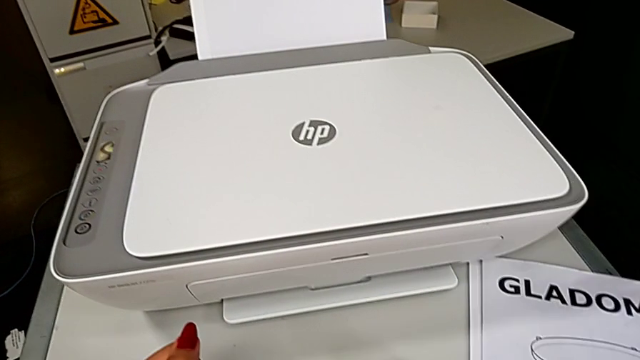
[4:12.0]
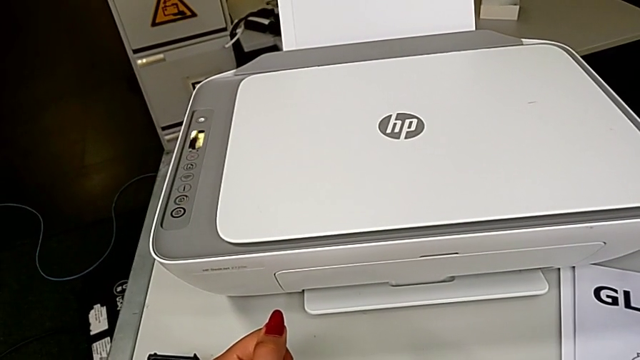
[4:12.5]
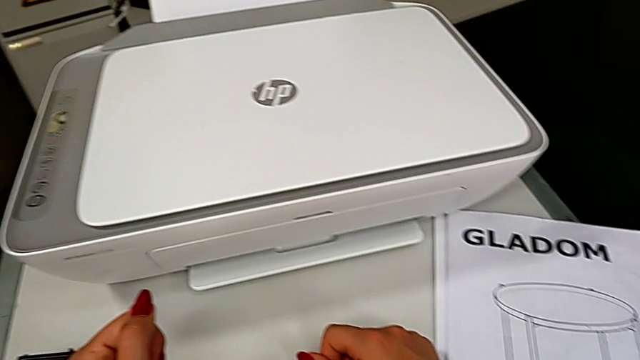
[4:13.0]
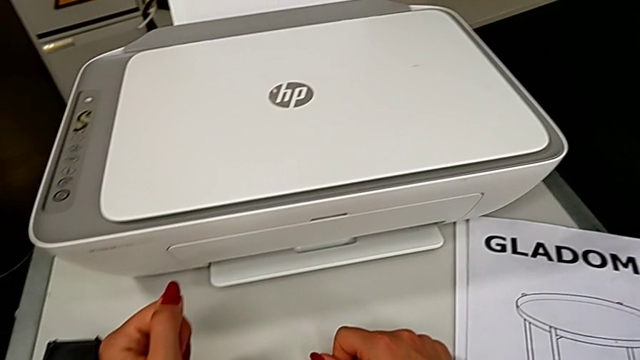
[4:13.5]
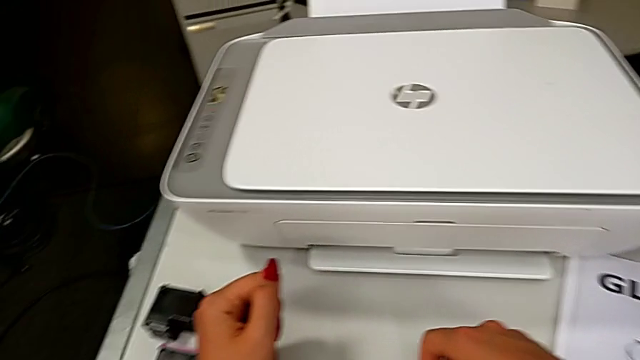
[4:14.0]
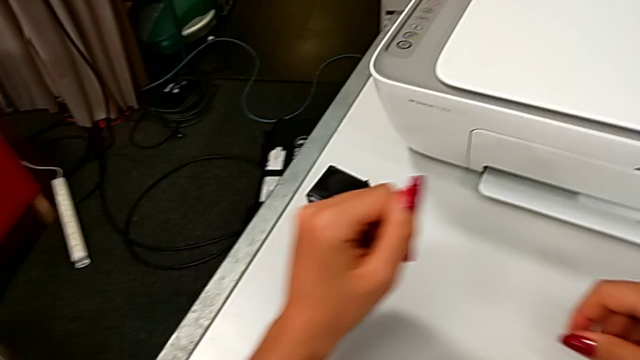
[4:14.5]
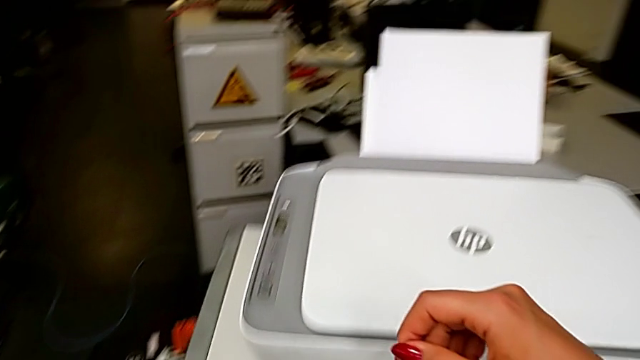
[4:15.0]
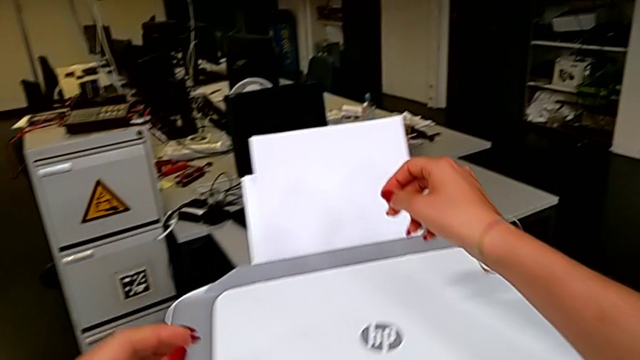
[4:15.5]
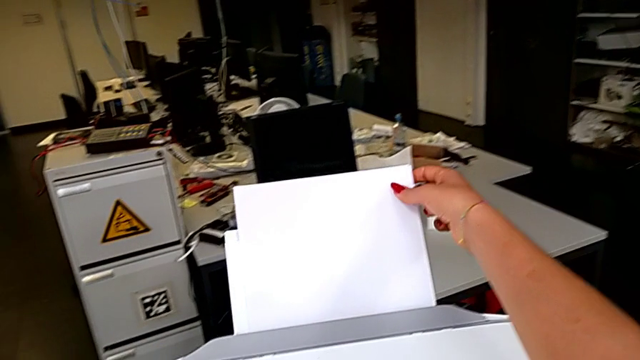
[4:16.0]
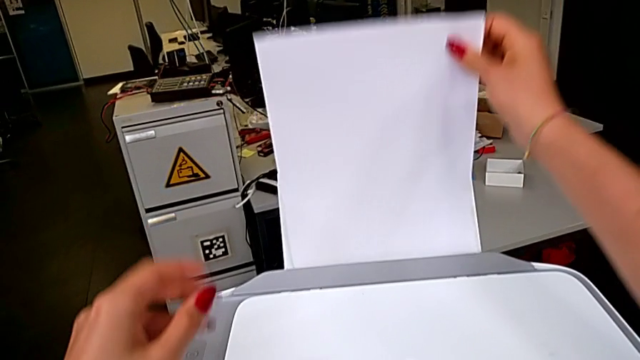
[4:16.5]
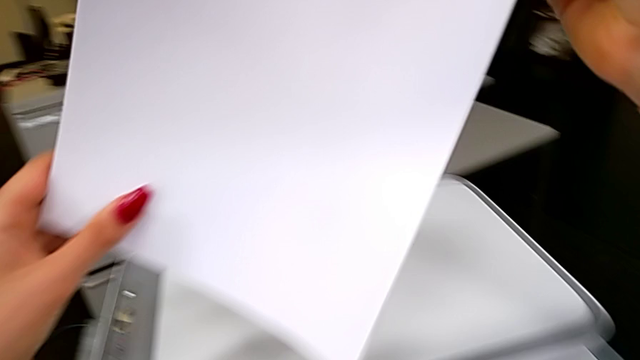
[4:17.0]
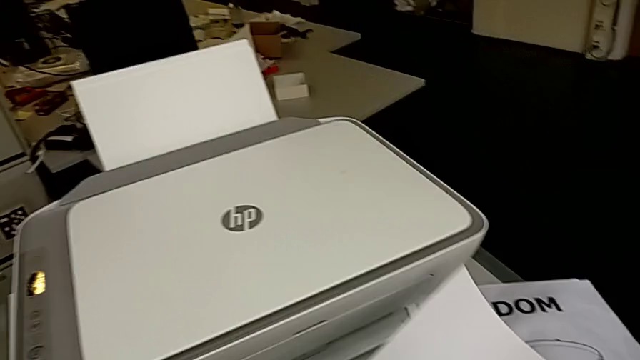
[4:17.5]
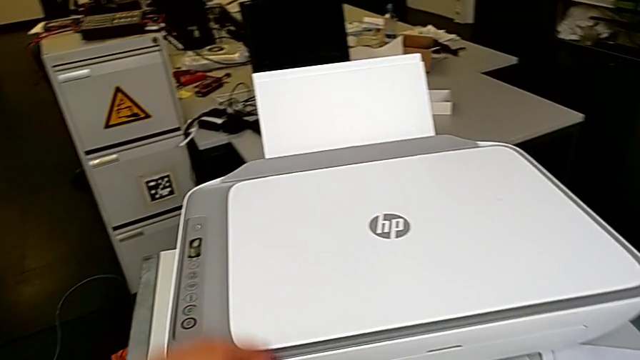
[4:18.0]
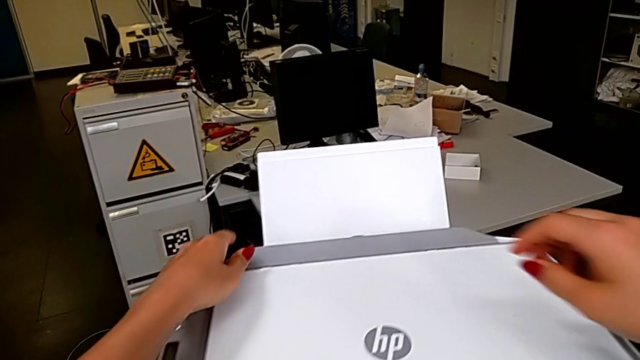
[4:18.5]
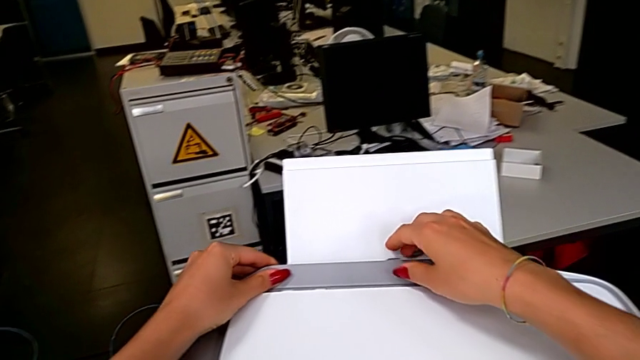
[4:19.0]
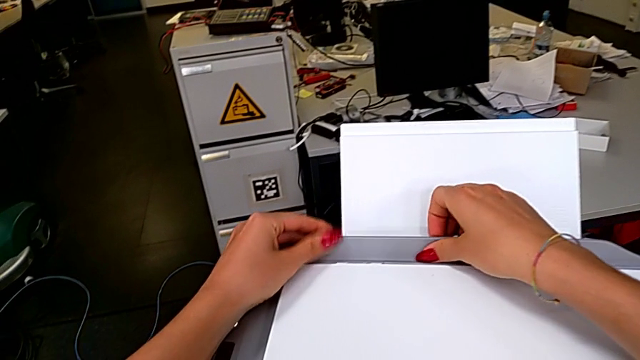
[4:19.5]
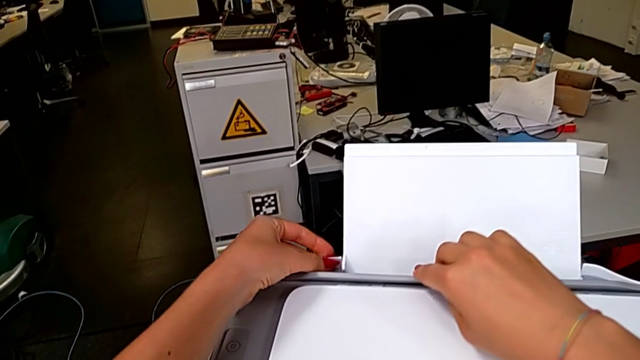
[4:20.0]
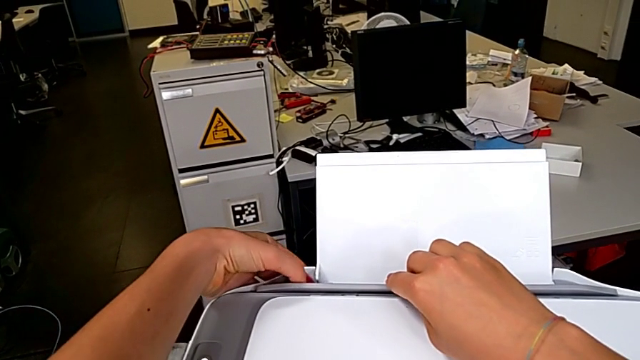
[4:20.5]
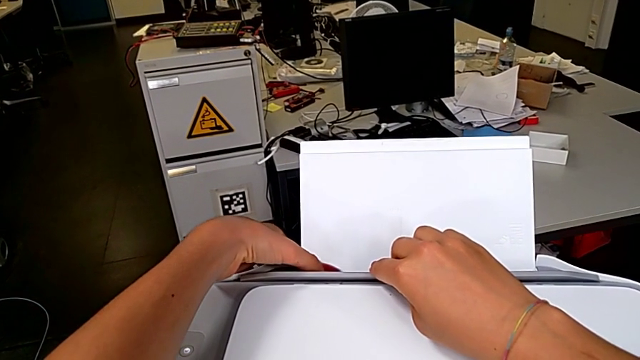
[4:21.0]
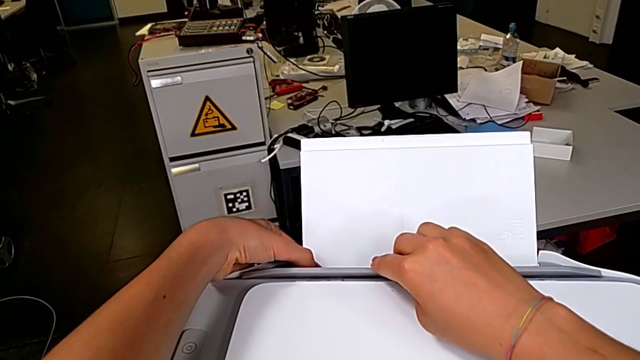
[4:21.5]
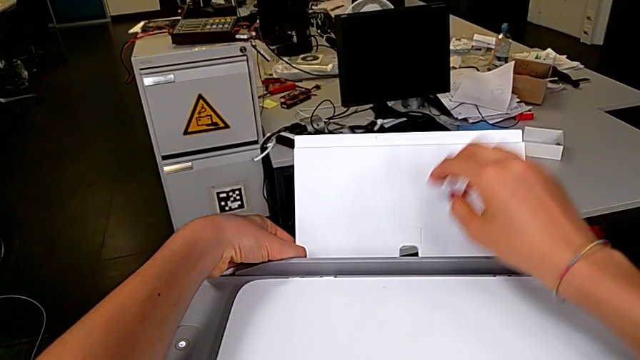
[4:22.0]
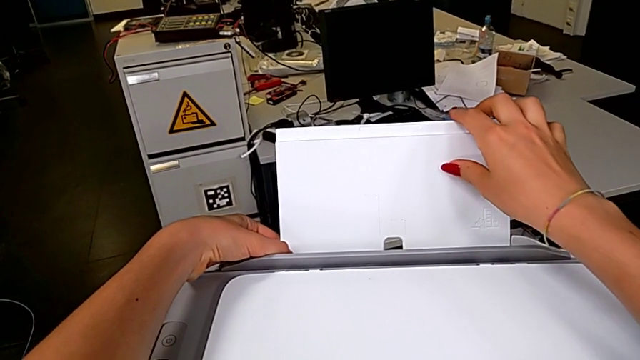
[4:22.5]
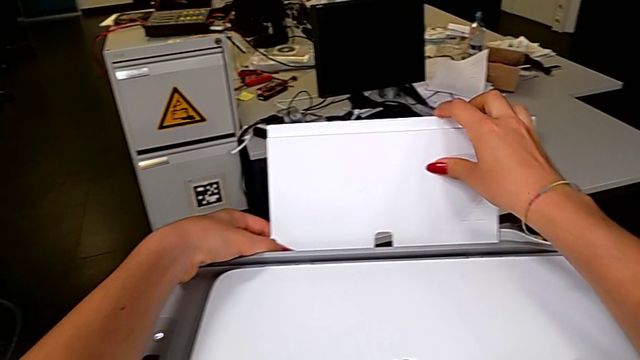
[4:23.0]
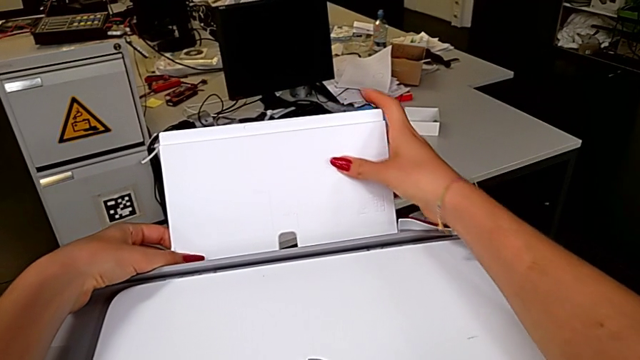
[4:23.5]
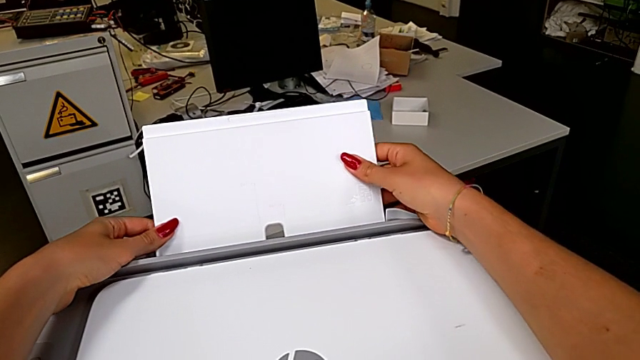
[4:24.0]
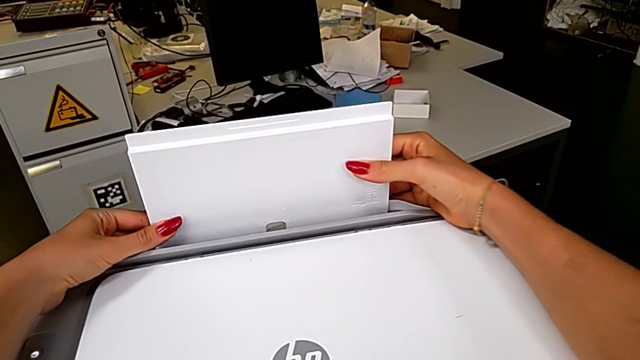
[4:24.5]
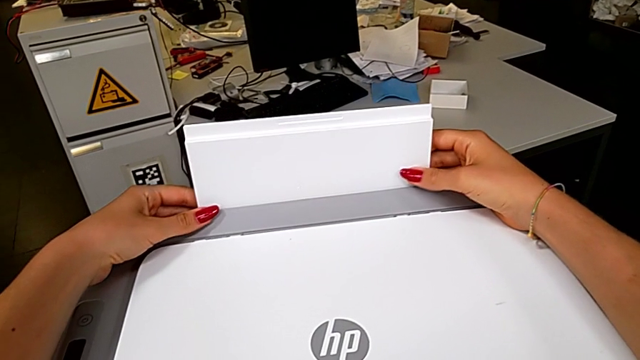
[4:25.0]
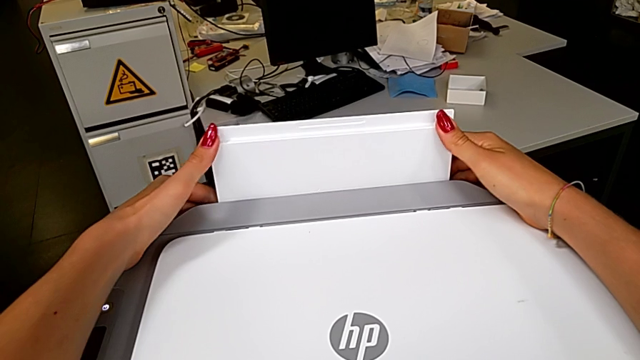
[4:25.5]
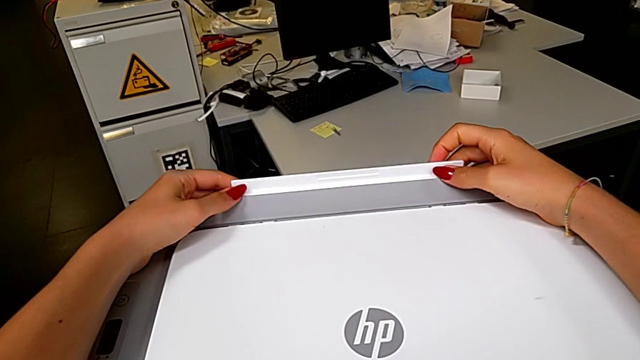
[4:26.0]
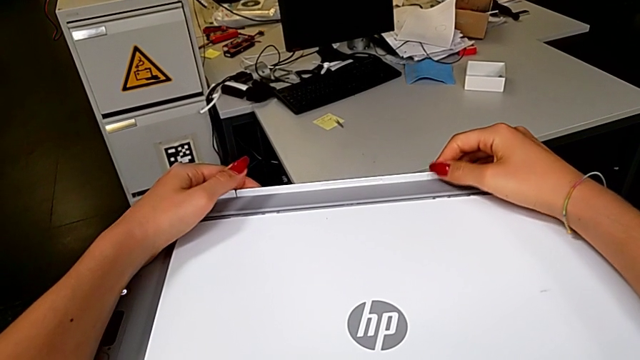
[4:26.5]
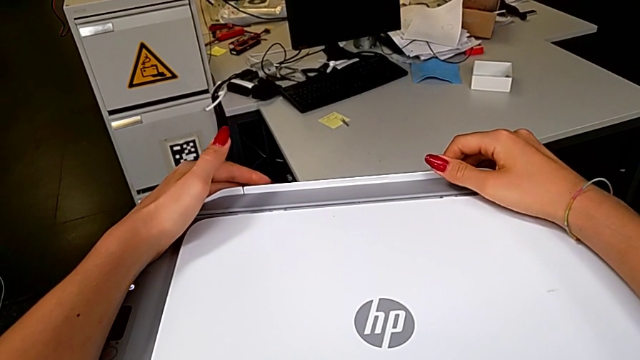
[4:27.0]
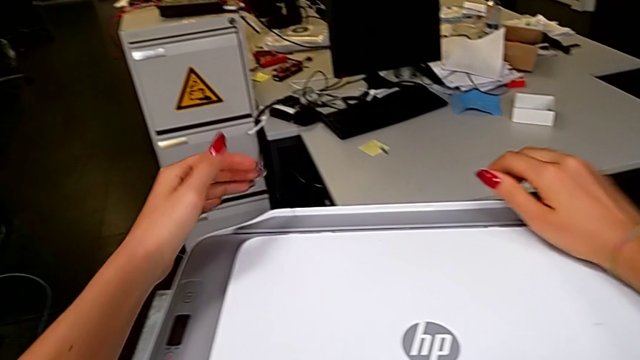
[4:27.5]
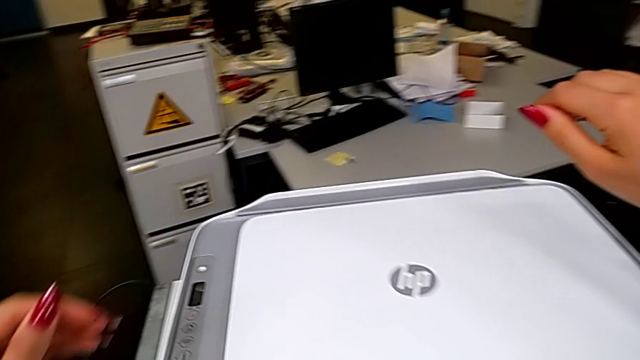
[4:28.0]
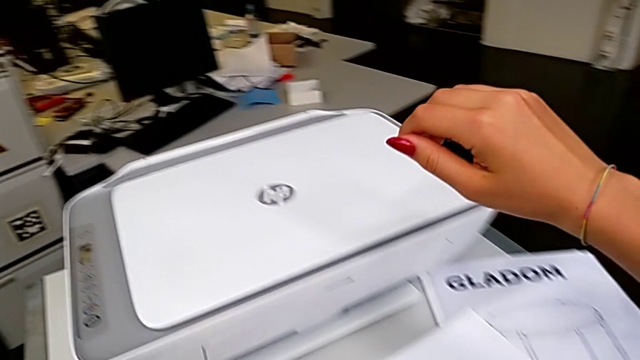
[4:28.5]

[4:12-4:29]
The camera wearer is closing the printer. They grab the paper stack, lift it and drop it. They close the tray shield and close the paper tray.
